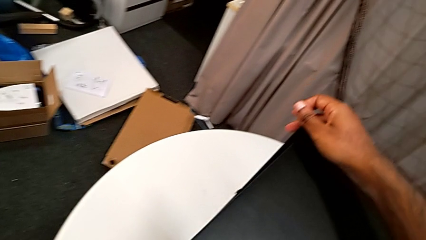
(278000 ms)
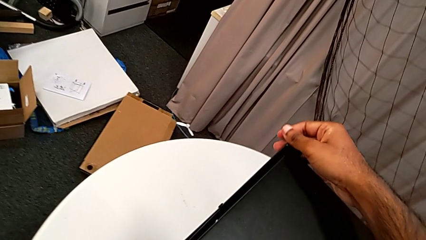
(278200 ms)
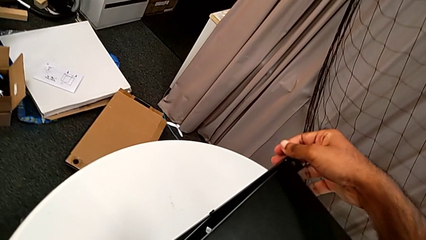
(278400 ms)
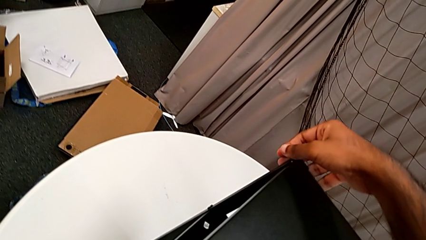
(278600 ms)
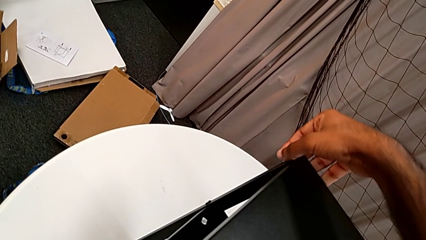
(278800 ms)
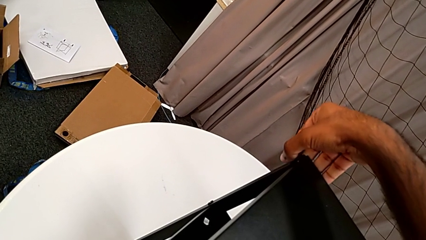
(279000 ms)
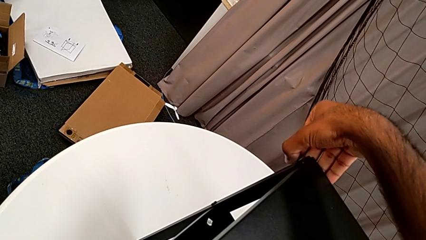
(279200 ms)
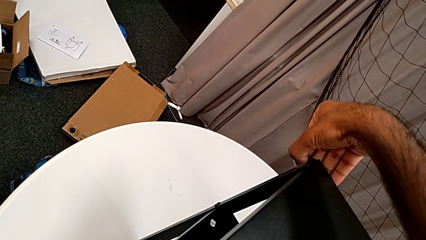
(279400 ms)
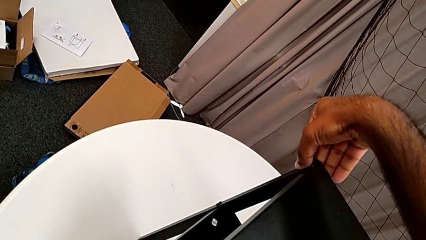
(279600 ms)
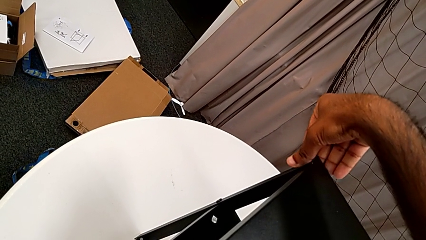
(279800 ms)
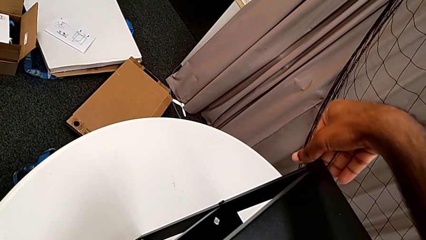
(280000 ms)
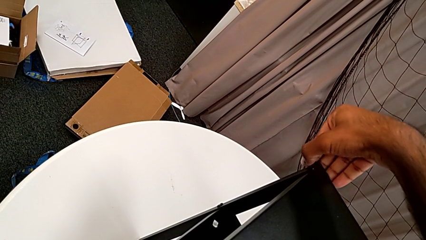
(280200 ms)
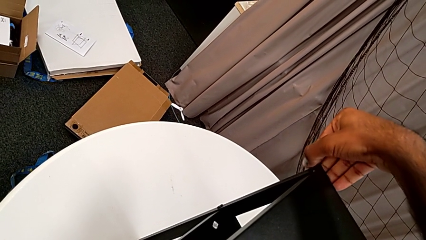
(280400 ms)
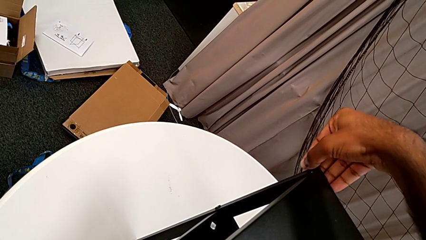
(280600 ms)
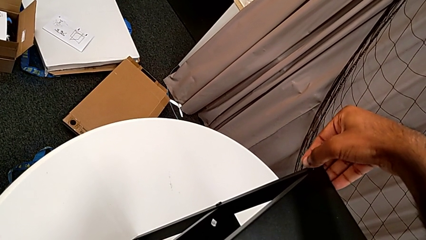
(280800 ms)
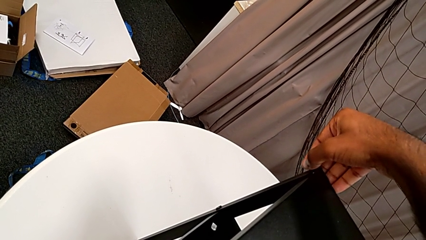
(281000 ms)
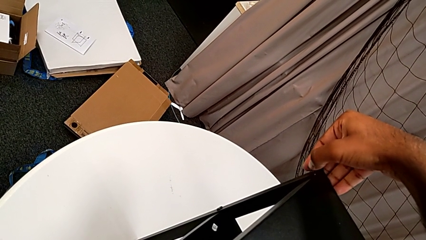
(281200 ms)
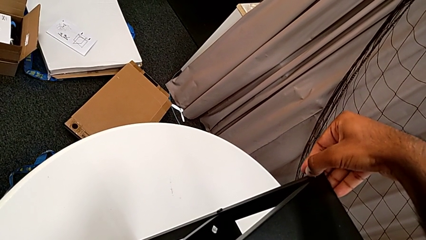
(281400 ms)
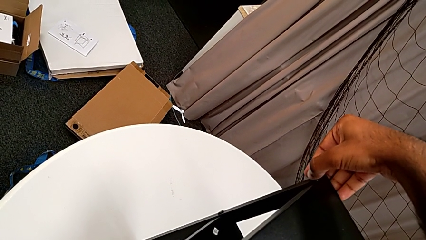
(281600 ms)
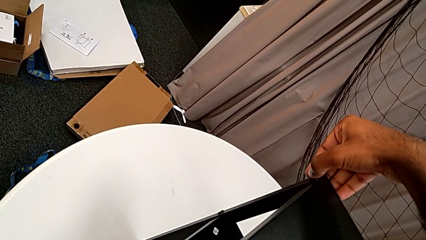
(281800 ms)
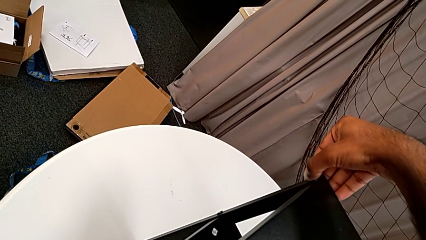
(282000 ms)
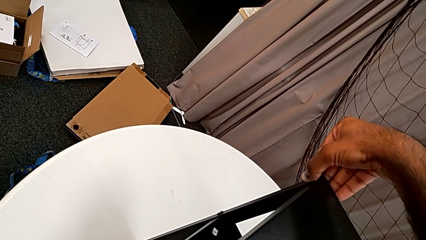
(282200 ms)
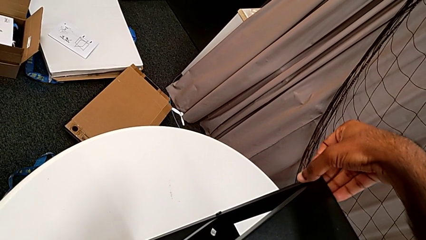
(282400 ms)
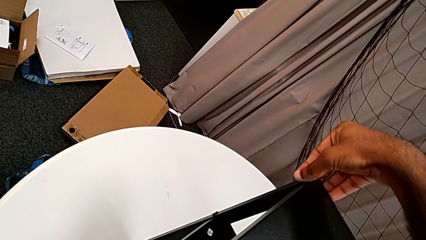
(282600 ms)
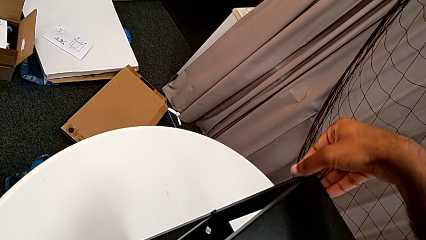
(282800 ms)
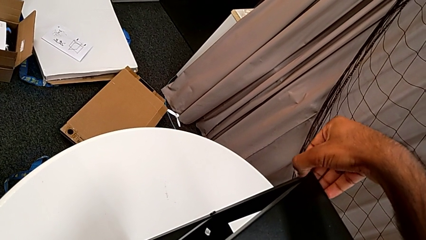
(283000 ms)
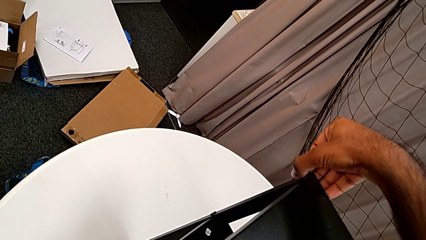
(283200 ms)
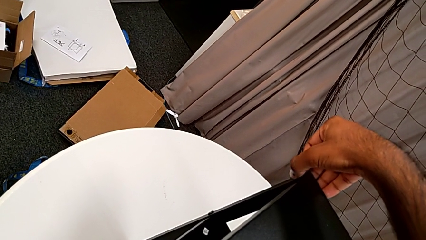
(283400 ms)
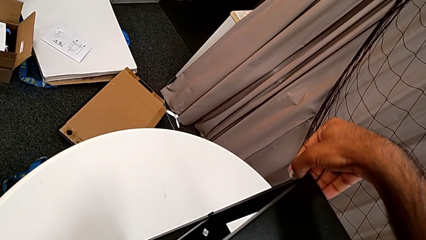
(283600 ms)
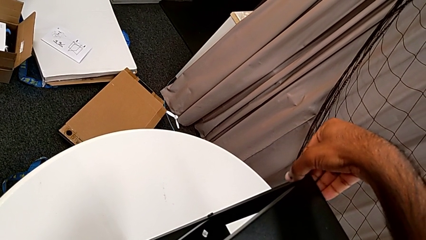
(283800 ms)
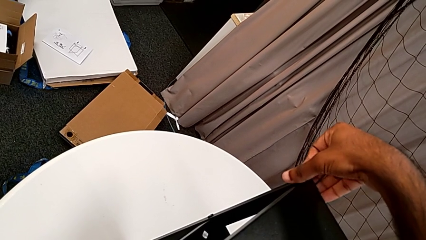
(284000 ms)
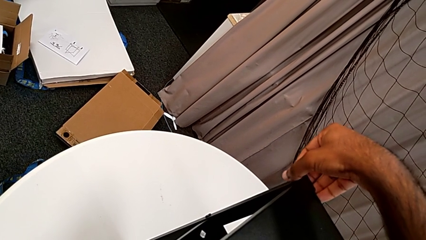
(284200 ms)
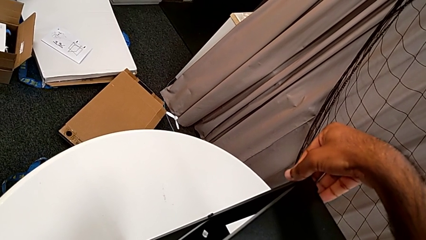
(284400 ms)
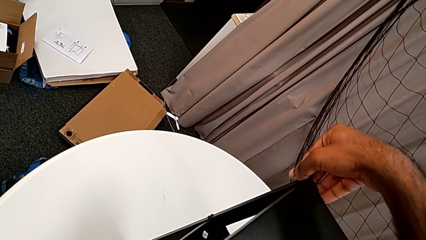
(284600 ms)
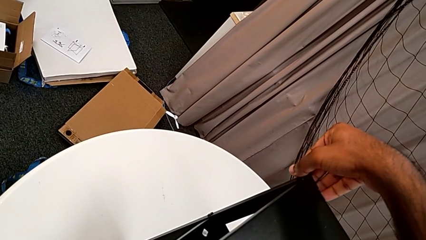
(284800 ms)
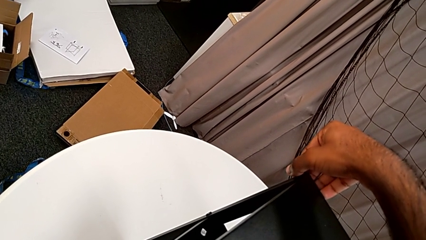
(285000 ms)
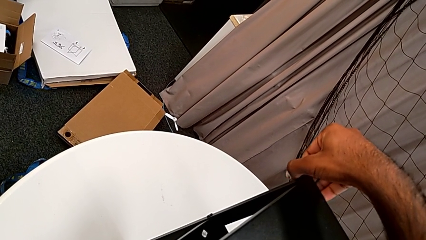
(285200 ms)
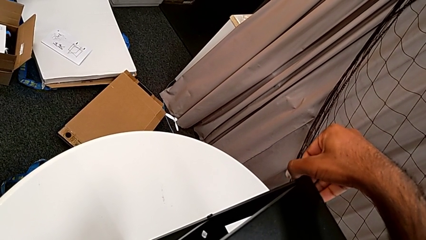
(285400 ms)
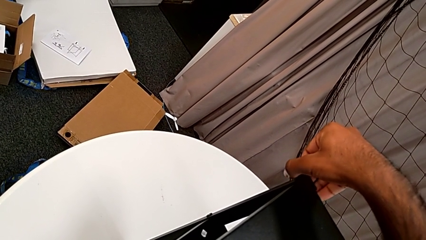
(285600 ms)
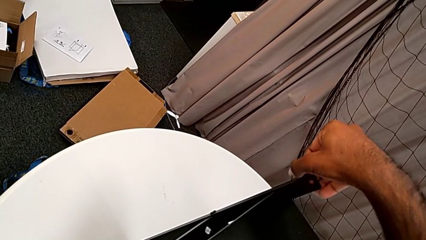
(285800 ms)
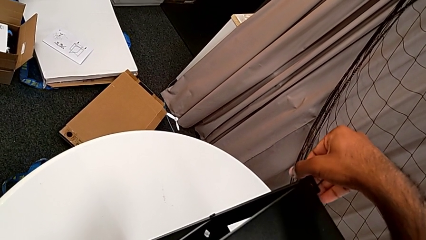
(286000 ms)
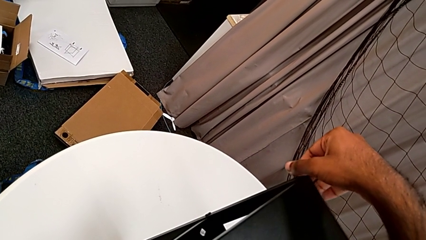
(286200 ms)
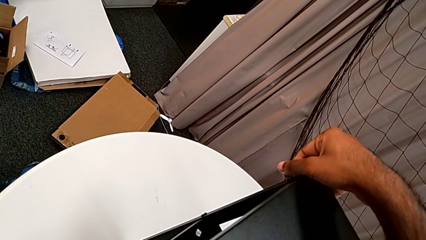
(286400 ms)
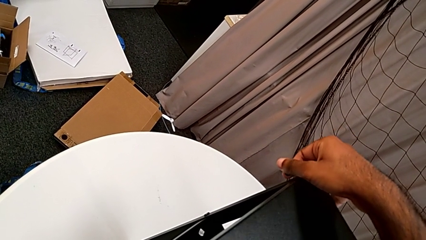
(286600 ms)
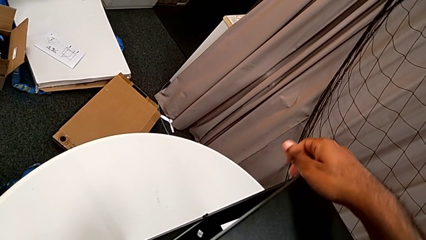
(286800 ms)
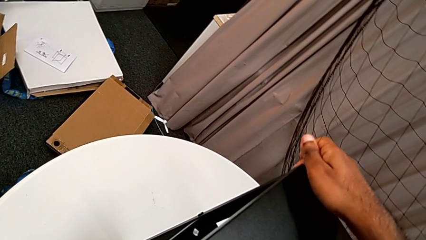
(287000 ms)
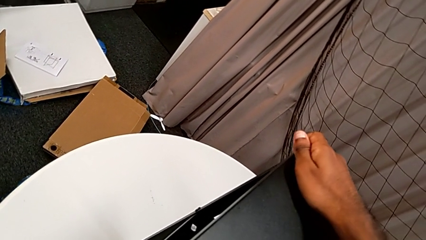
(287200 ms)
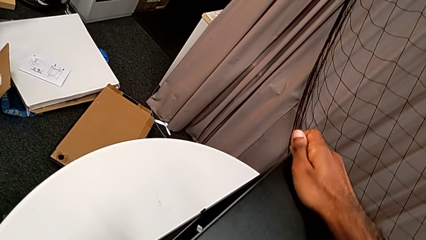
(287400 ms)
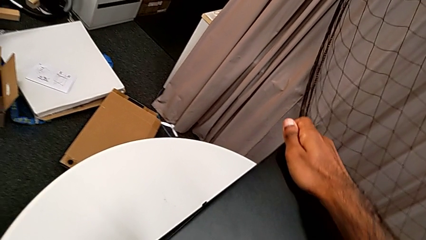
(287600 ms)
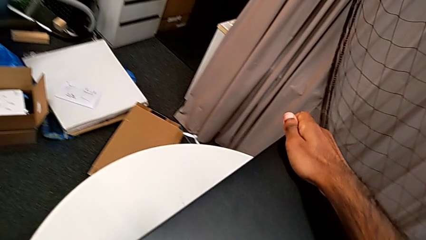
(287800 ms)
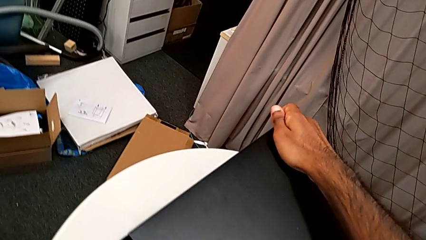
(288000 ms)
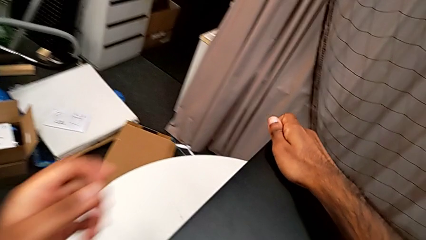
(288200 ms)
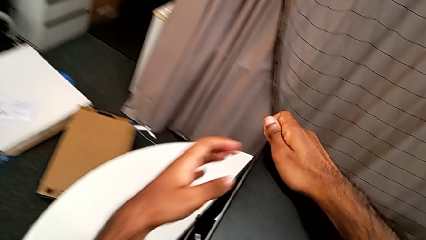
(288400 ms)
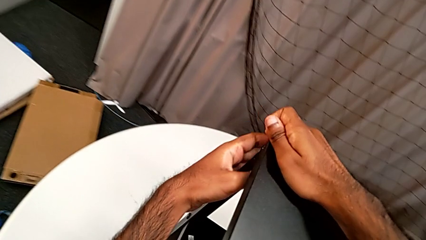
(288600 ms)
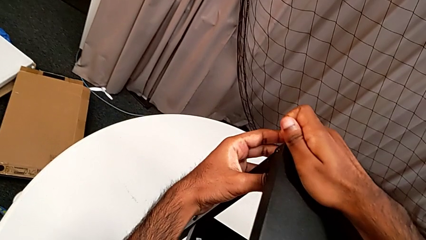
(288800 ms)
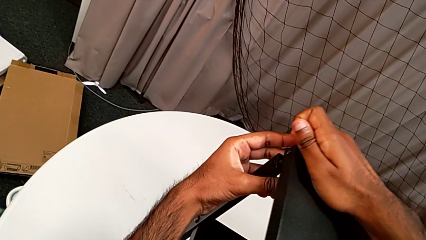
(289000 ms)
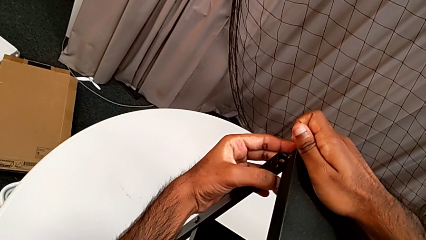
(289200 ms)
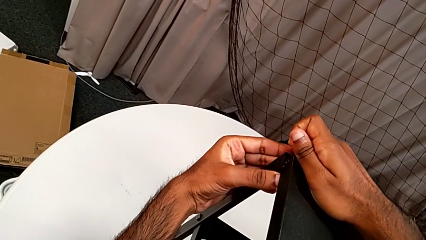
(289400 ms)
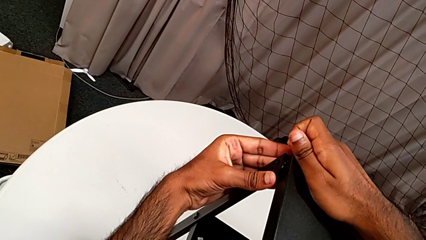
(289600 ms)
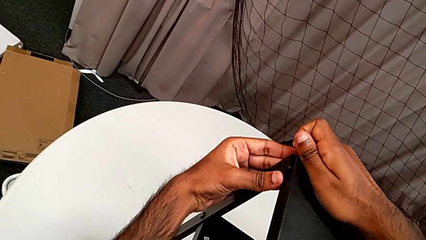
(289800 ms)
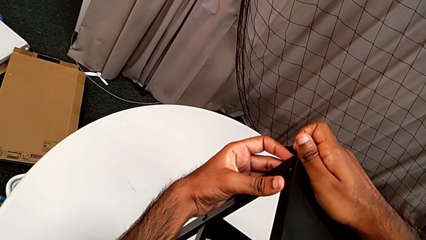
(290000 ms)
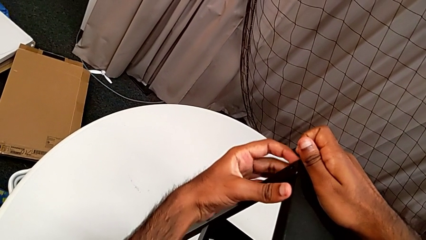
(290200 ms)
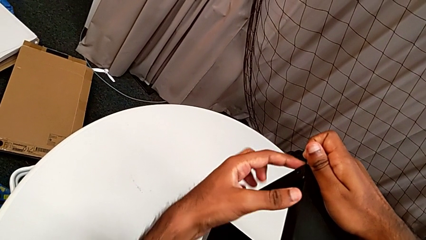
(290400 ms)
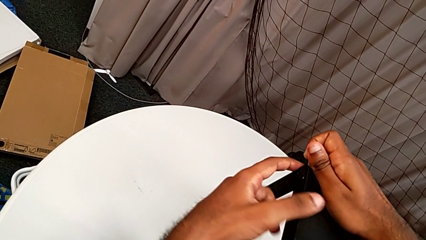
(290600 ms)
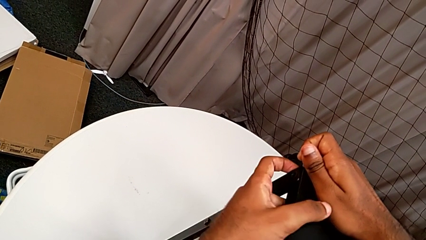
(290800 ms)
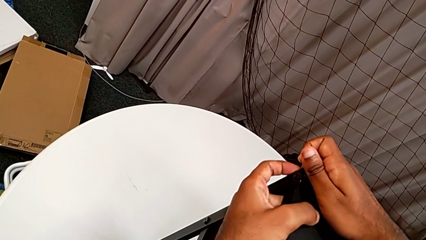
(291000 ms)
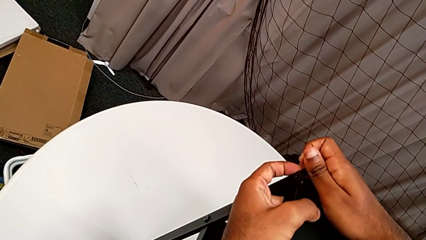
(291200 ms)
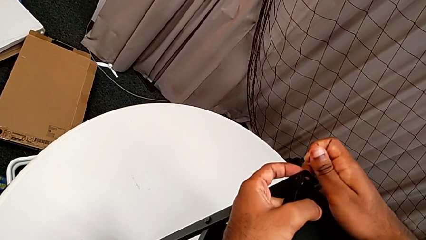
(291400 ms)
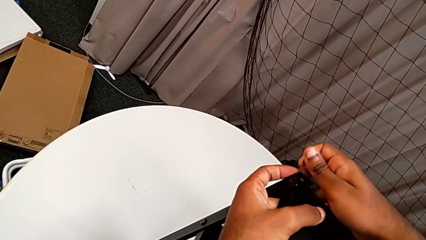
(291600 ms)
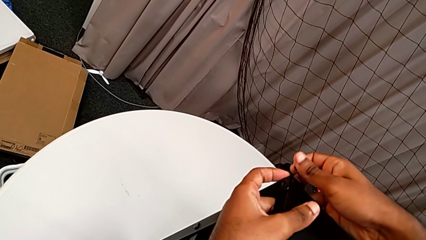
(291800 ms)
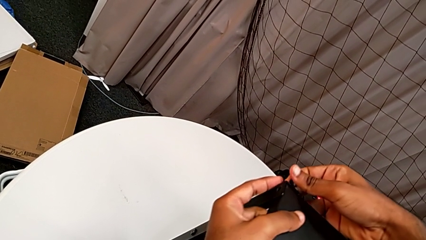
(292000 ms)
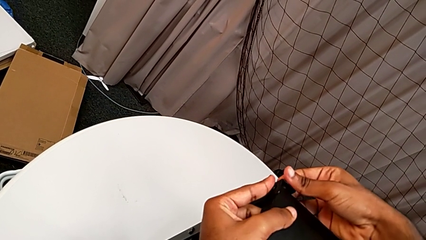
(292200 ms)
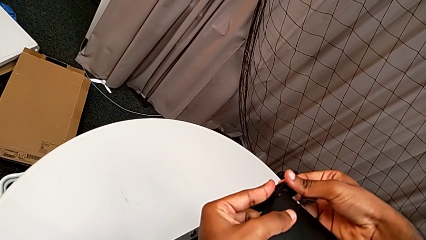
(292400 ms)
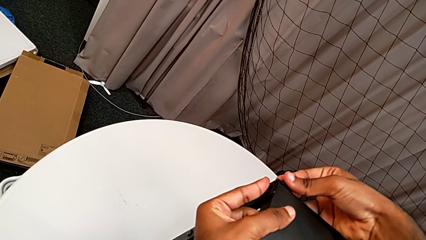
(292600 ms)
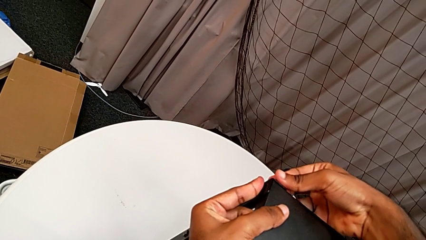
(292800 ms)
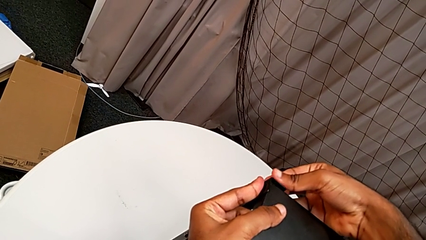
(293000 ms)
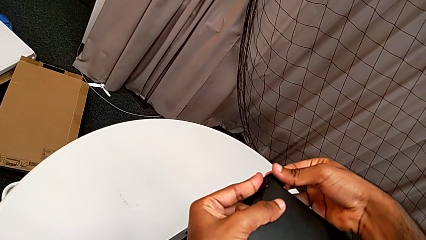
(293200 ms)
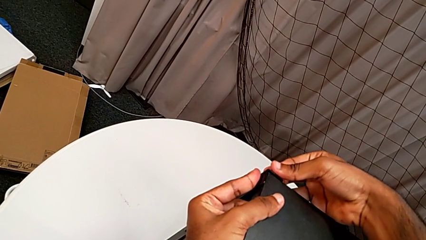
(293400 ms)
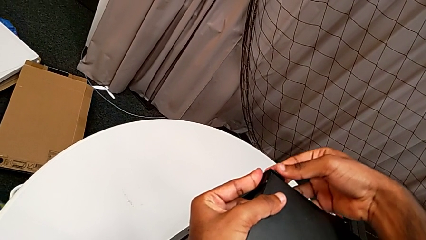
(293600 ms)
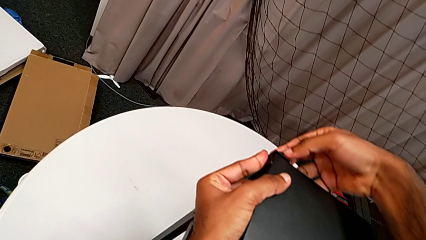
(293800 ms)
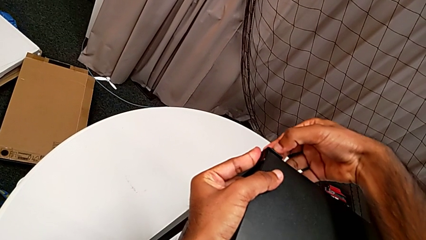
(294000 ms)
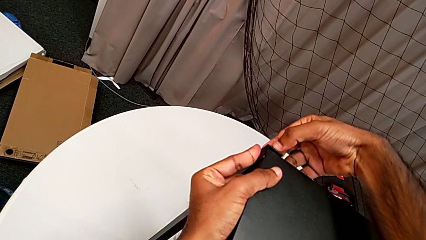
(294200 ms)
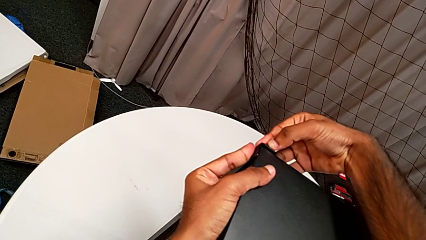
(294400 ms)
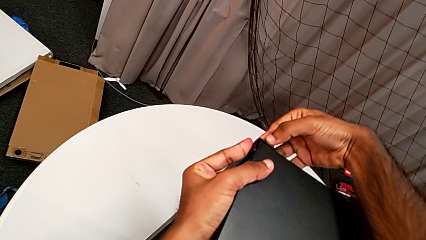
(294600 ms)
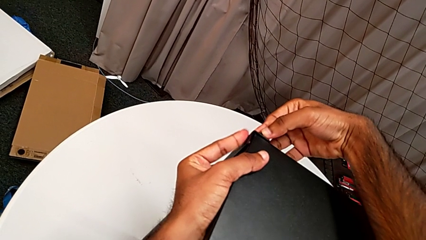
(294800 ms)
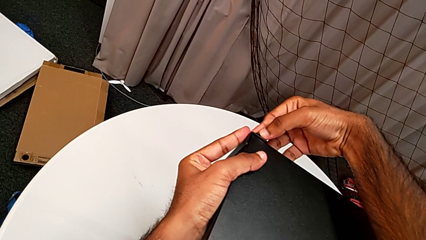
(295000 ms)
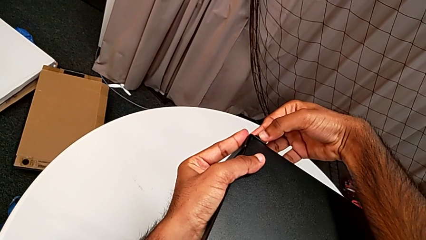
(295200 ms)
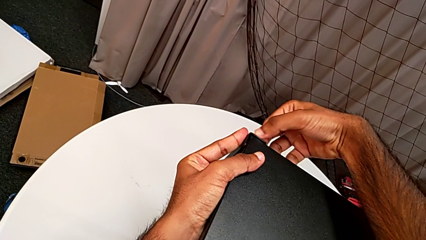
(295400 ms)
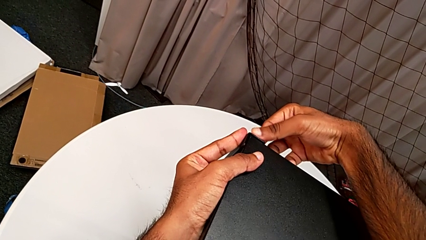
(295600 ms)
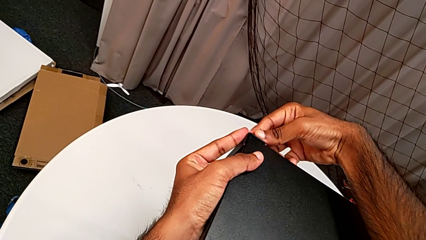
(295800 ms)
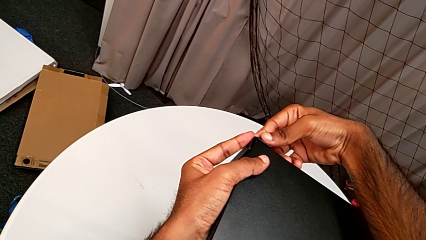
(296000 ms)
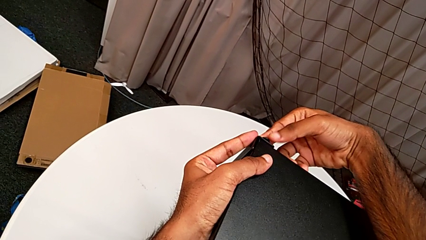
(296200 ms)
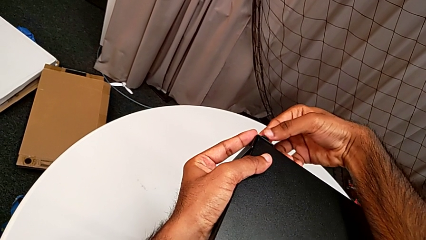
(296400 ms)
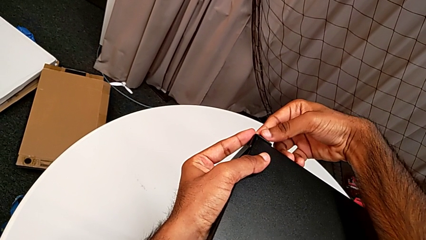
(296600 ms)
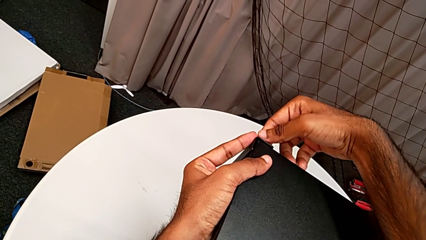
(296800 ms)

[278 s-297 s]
The camera wearer is screwing one side of the second leg of the table. They insert the hex socket head, screw it, align the top tray and begin to insert the hex socket head.
